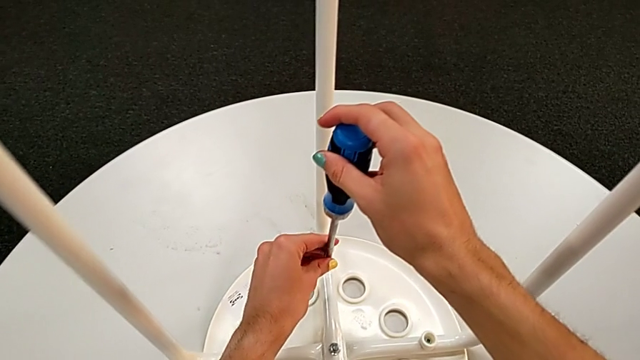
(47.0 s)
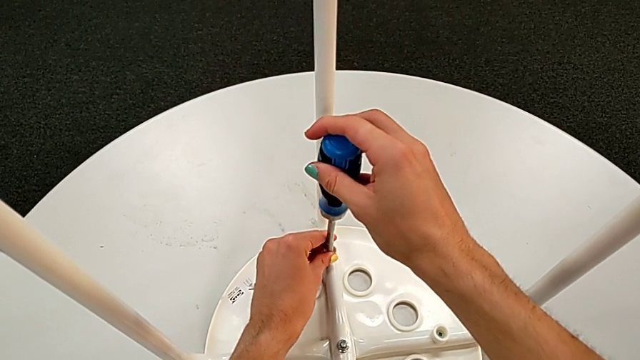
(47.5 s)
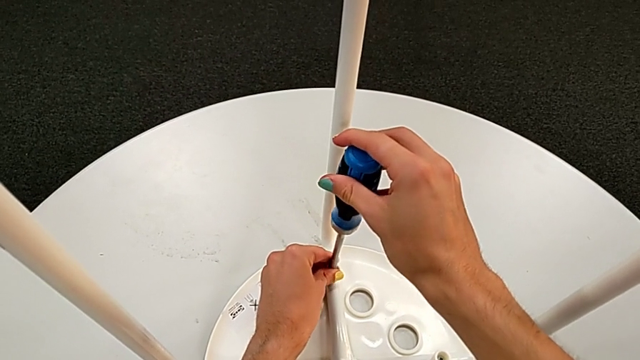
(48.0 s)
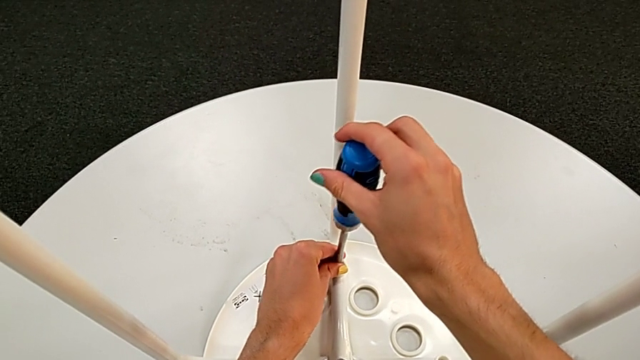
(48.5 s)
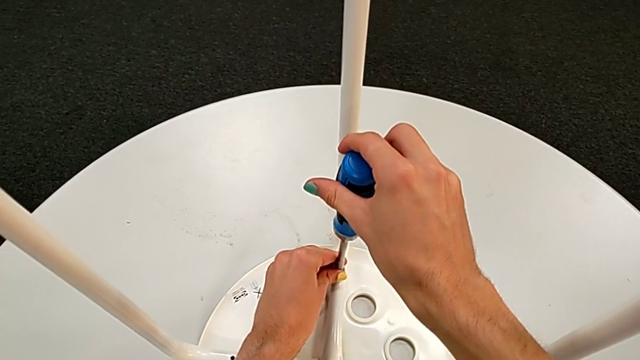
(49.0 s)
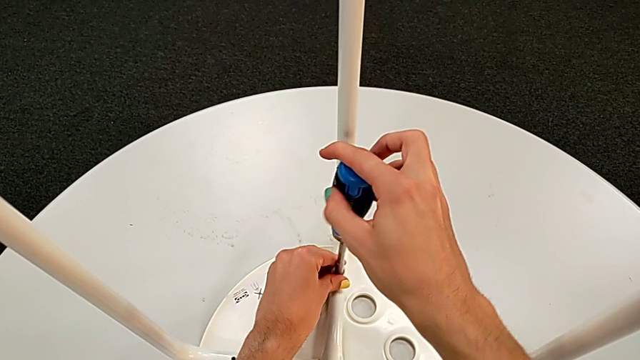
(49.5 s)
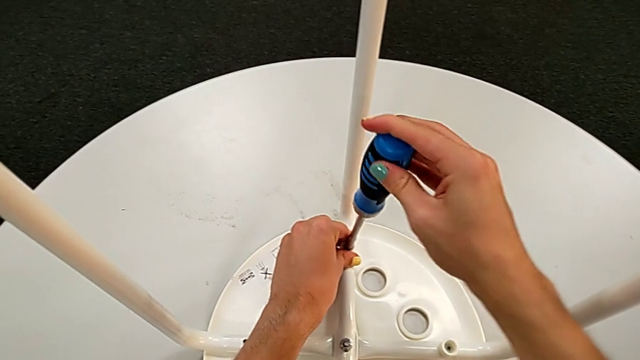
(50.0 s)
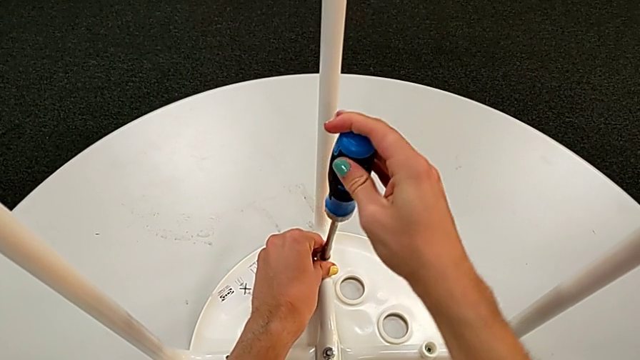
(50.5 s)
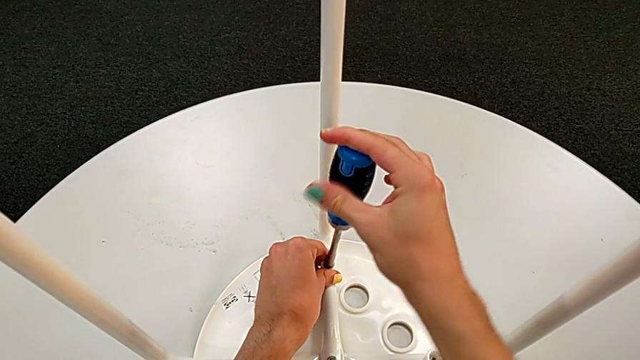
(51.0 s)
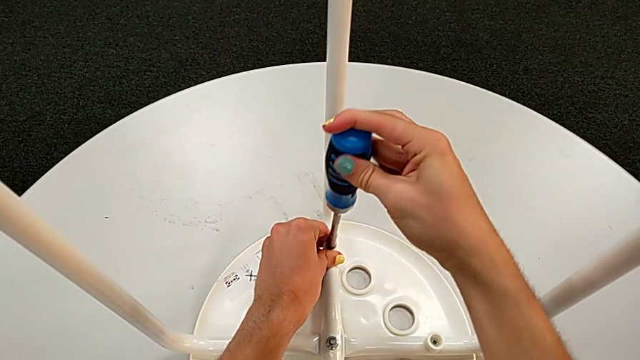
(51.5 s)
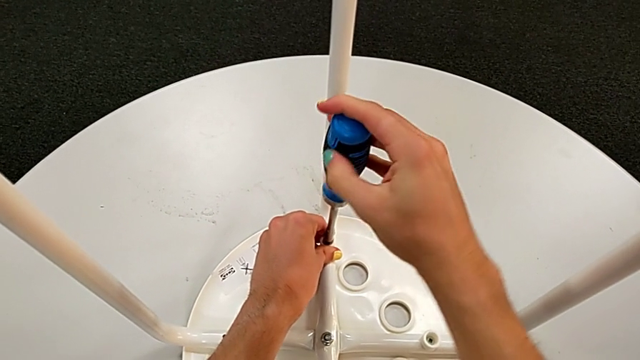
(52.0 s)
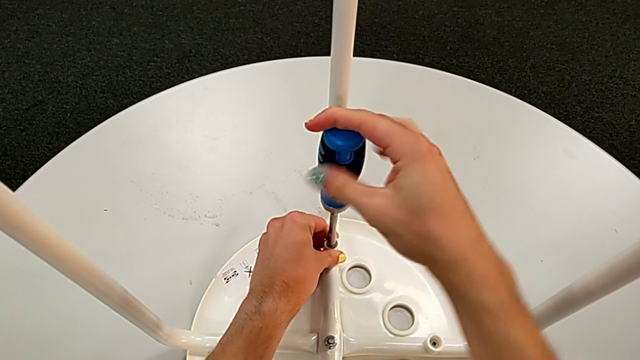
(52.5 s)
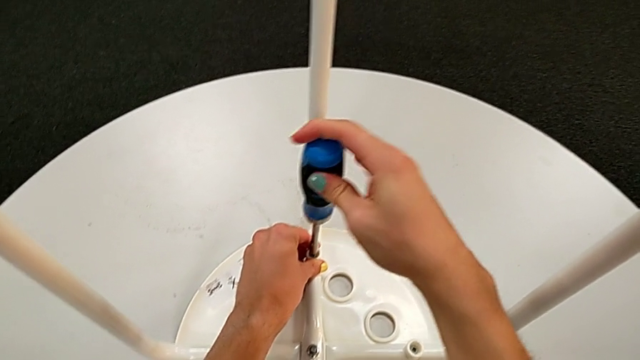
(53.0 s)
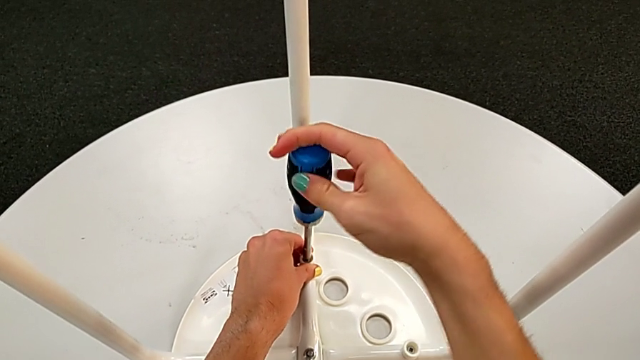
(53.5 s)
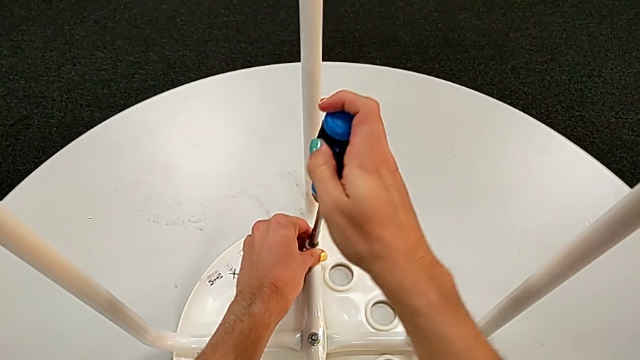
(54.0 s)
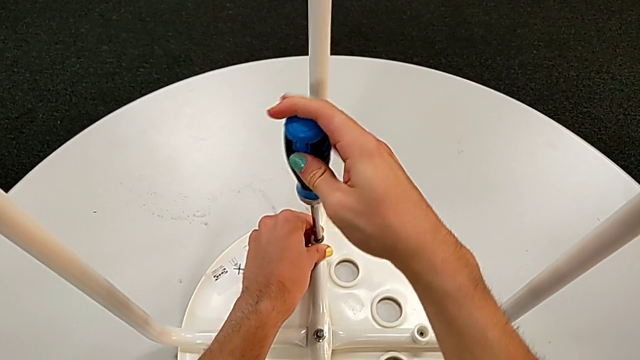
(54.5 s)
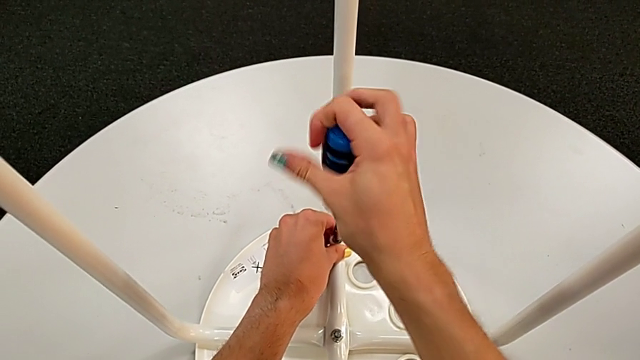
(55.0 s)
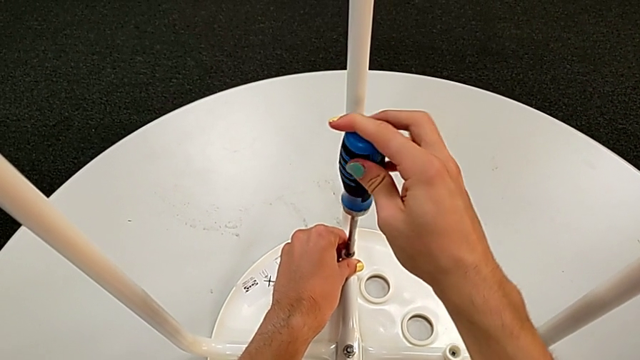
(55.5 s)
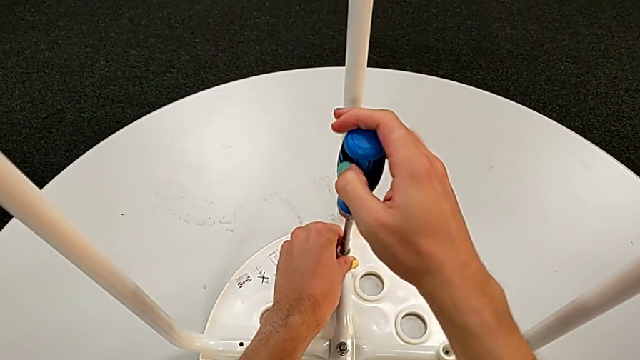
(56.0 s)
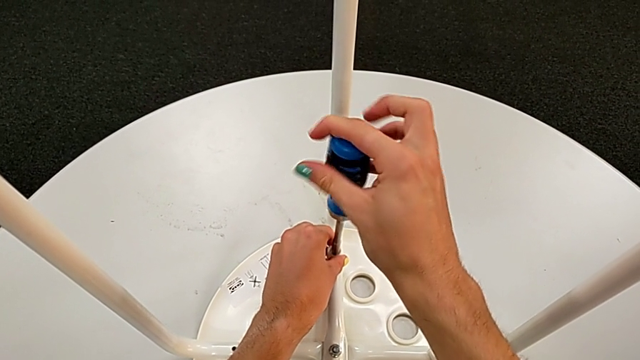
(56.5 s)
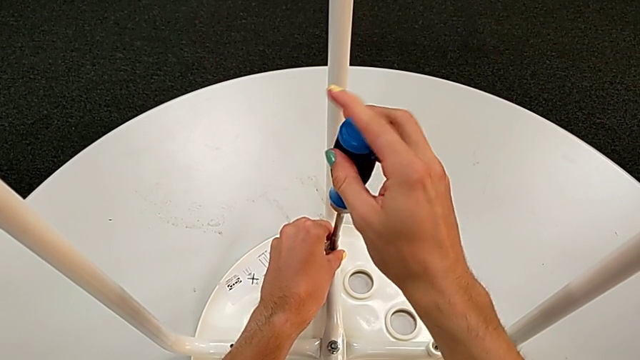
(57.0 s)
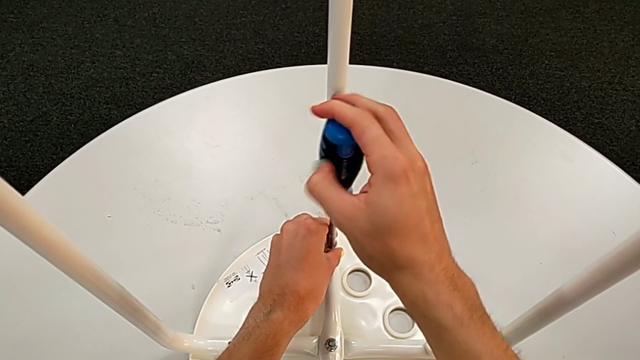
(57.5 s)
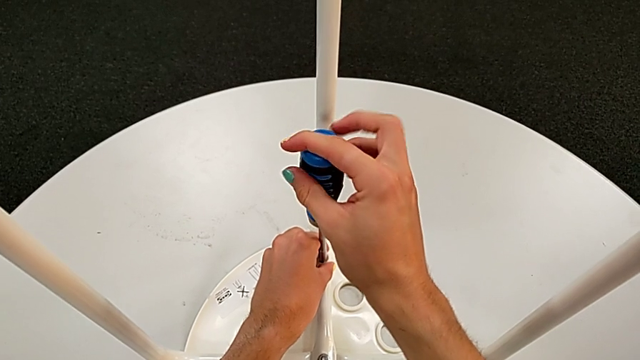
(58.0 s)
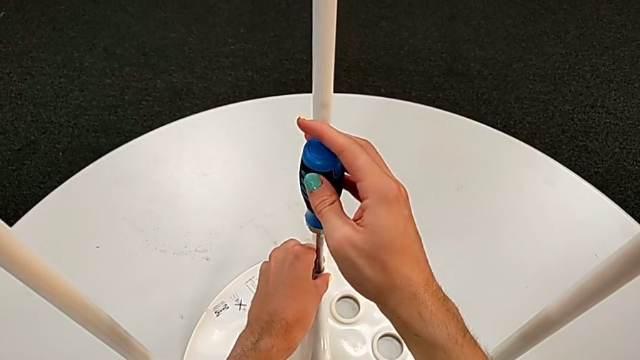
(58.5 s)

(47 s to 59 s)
The camera wearer is removing the seat from the legs. They insert the screwdriver and unscrew the third screw.

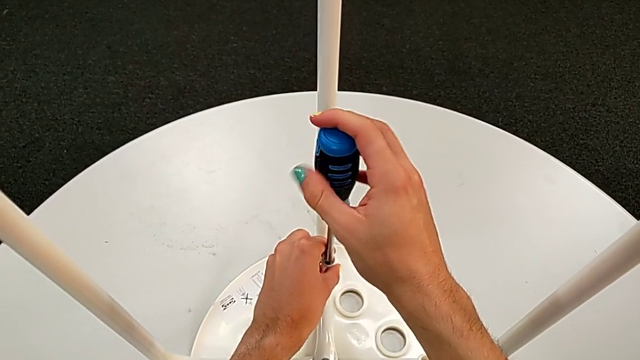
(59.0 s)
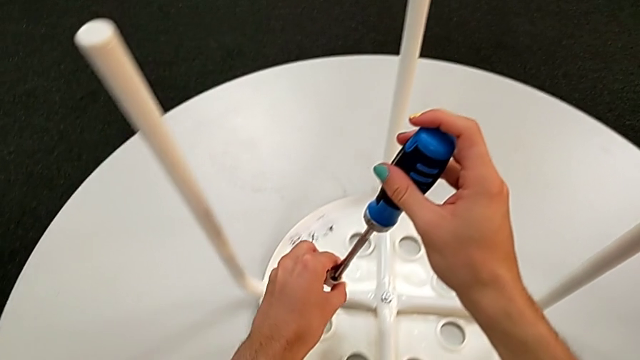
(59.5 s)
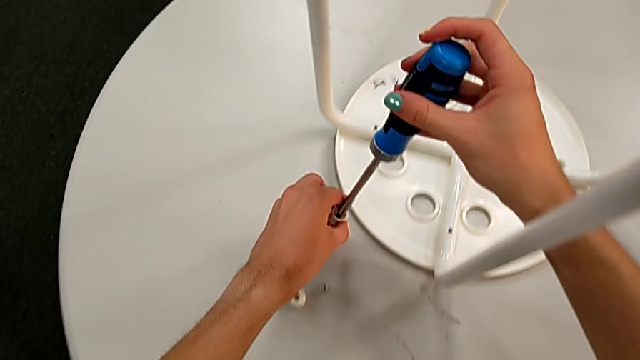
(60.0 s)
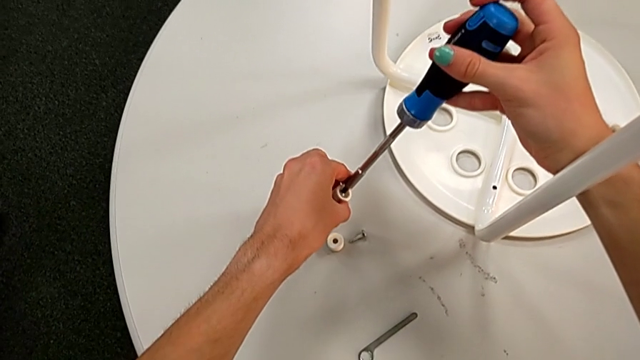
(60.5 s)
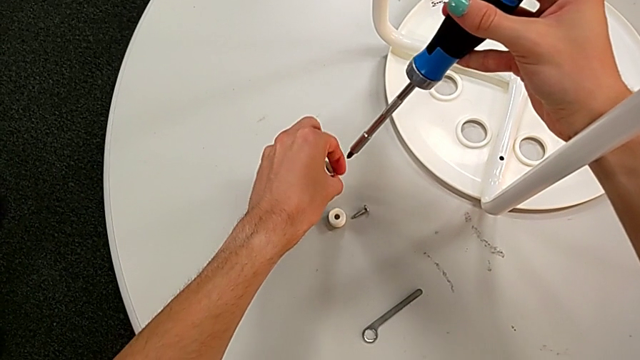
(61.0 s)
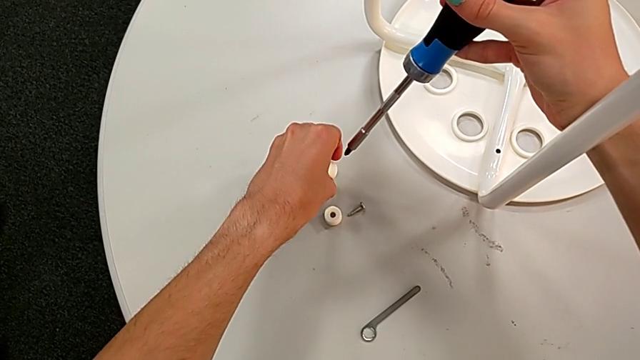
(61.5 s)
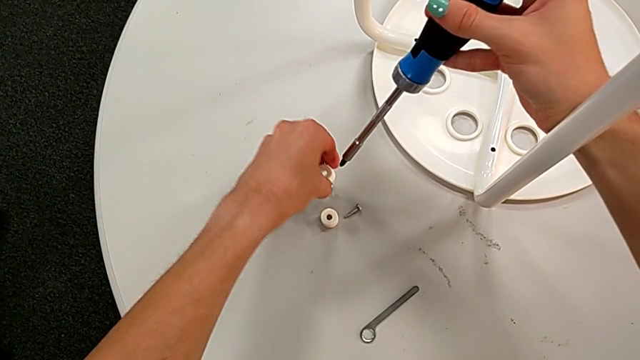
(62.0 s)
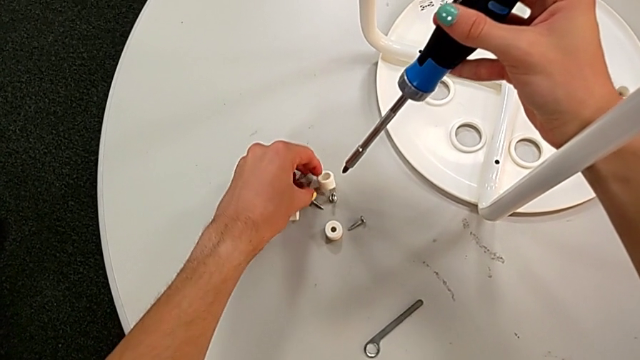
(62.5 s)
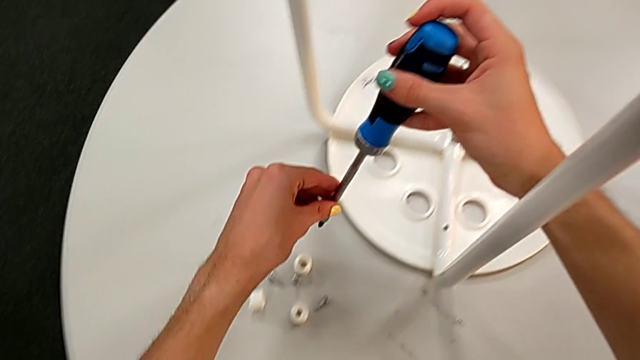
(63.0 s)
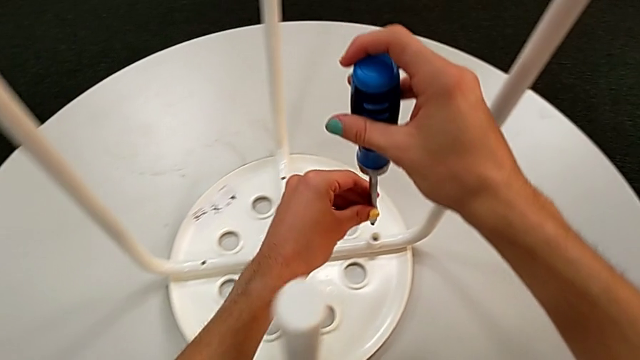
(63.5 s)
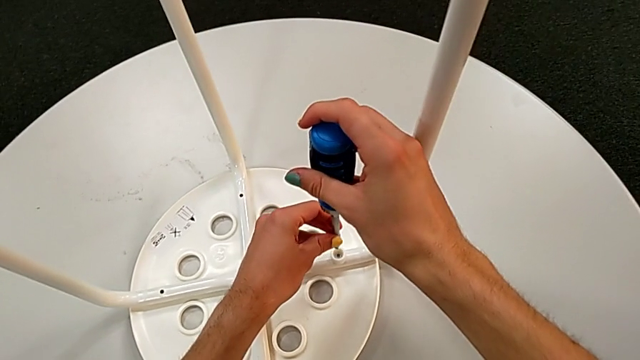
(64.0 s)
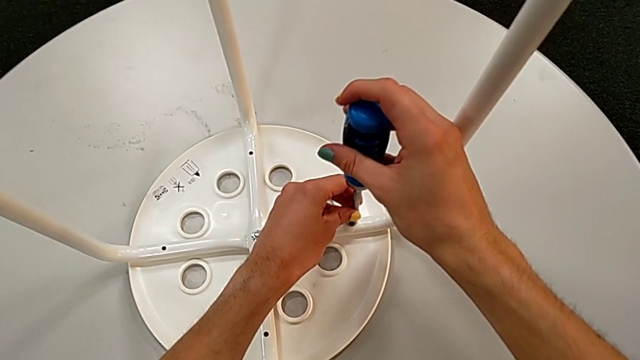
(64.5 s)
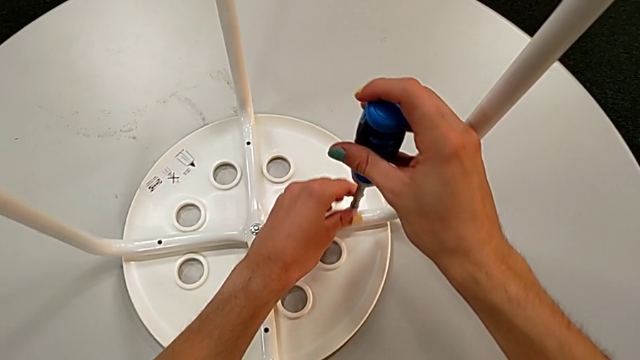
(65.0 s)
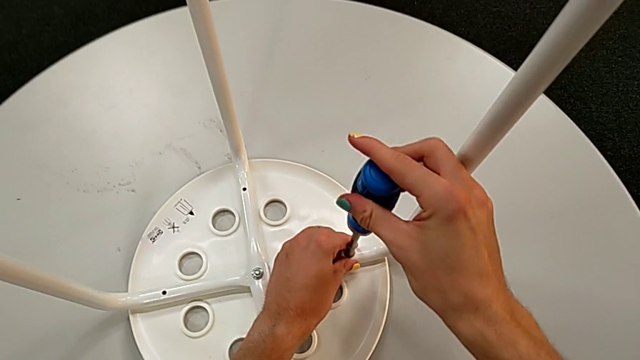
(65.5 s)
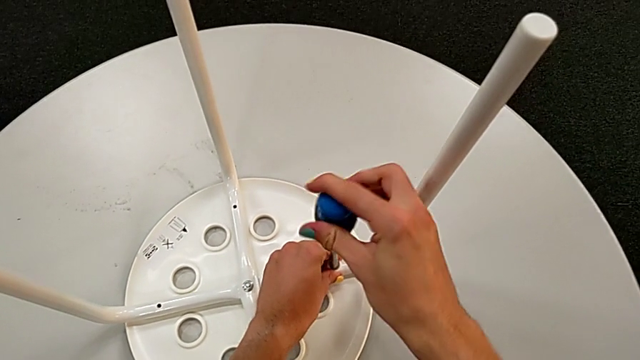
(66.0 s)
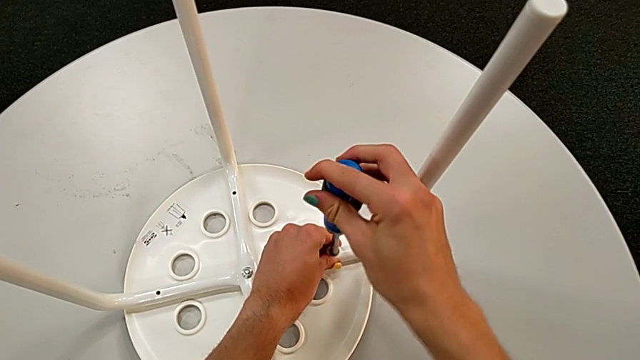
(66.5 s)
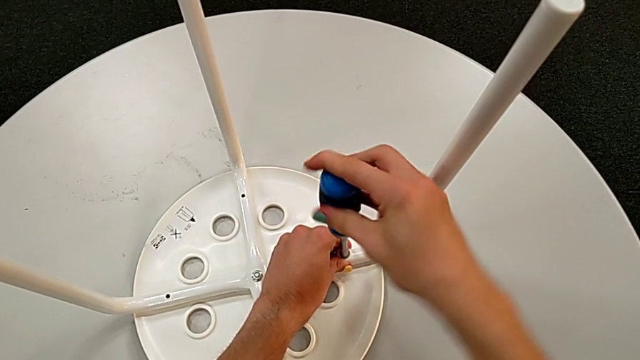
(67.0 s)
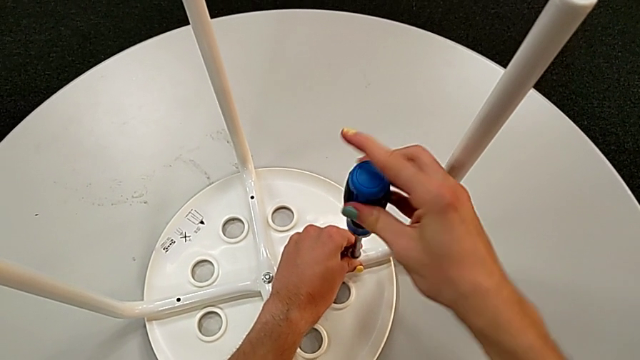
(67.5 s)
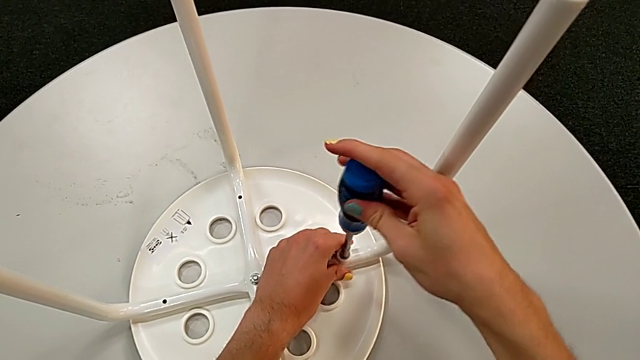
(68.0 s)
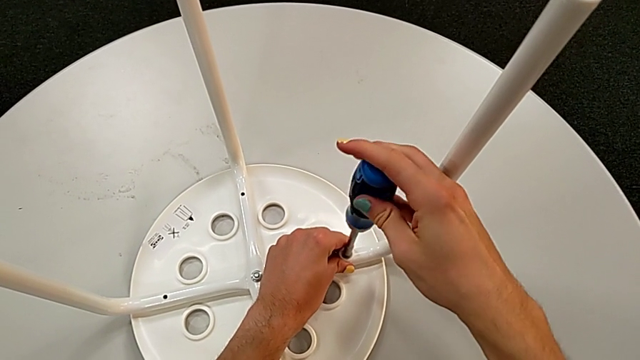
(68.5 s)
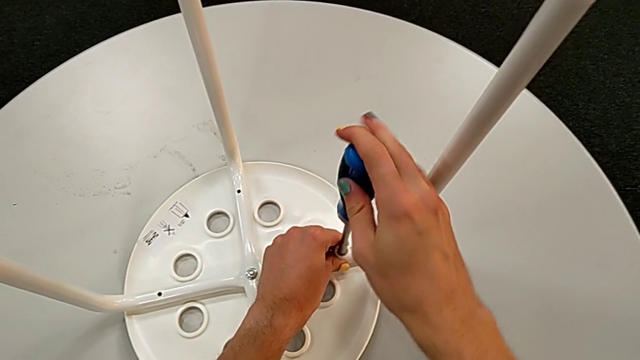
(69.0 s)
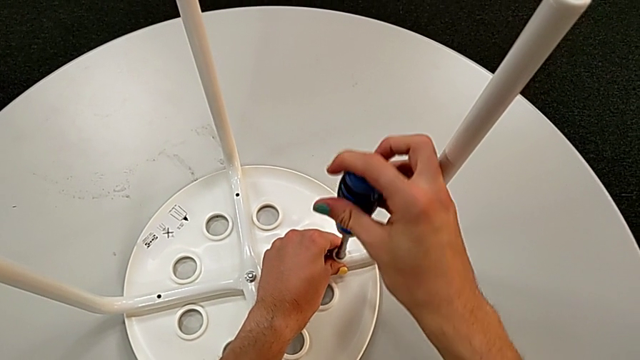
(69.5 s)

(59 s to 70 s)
The camera wearer is removing the seat from the legs. They grab the third washer, place the second screw, insert the screwdriver and begin to unscrew the third screw.
